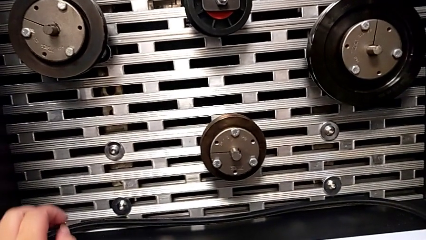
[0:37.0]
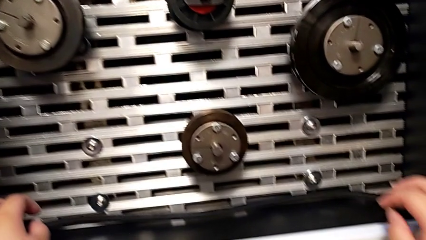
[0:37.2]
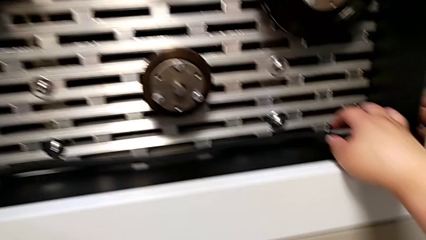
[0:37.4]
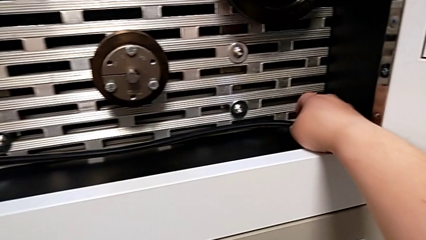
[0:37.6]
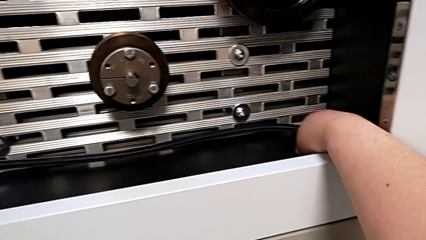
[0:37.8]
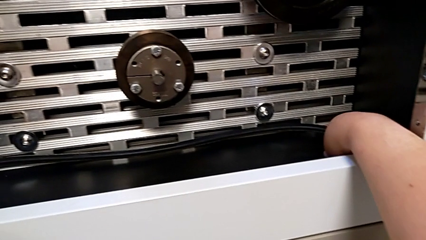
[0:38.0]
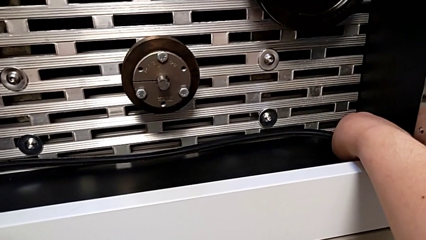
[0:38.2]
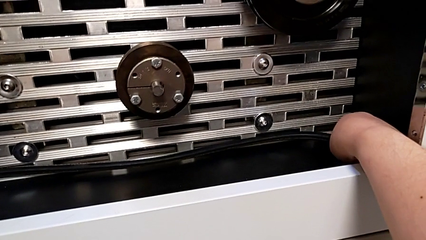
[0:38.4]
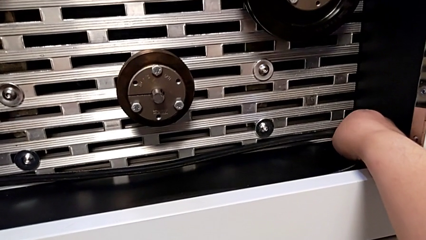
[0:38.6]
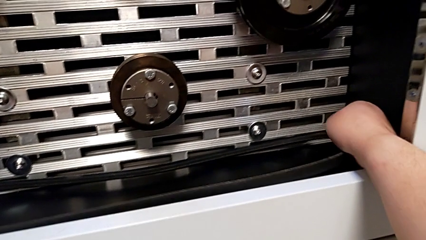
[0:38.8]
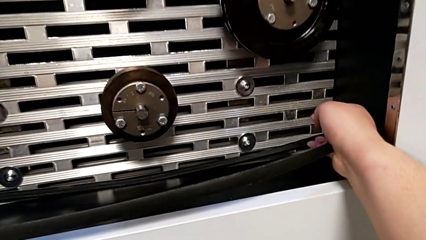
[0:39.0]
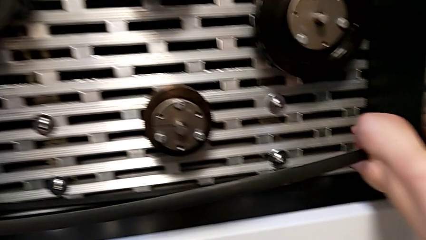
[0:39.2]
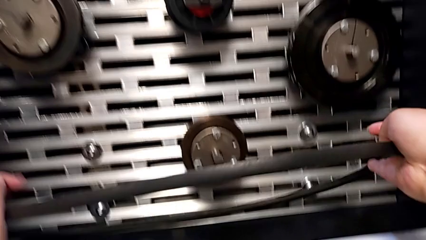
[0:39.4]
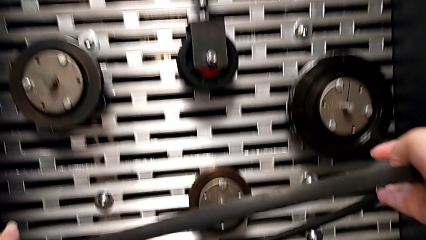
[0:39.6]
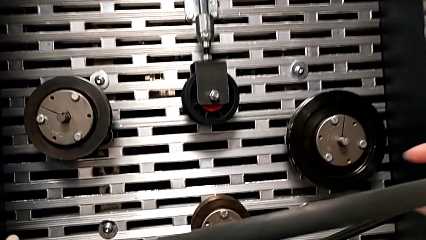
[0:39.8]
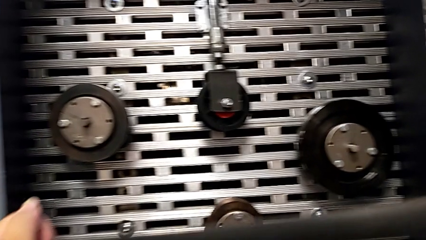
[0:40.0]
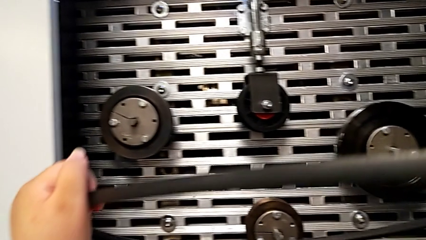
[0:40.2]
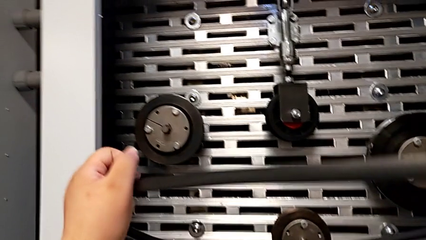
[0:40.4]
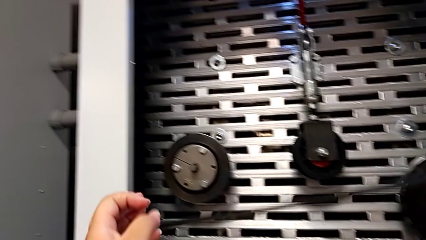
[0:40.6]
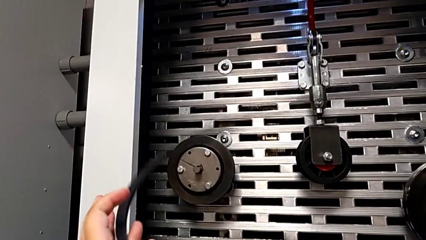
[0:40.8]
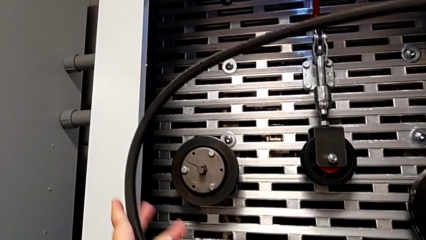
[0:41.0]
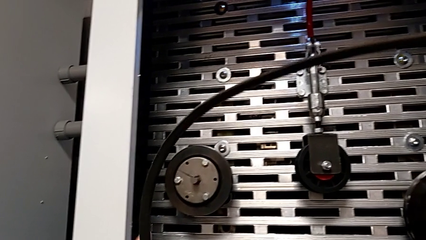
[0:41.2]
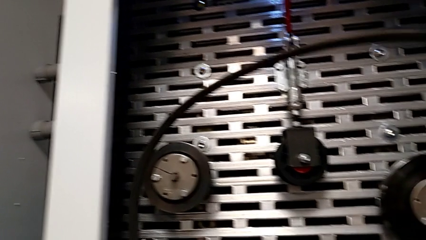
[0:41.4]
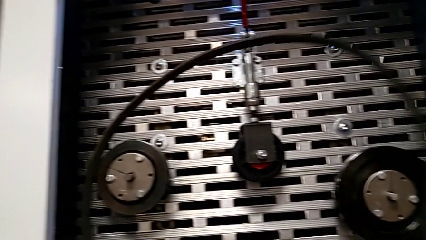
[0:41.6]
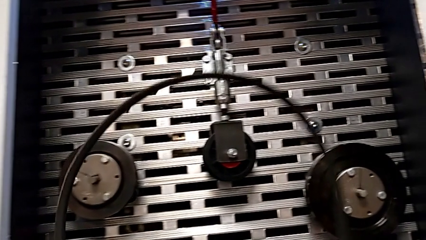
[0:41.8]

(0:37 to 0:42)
The camera wearer grabs the new belt. They grab the replacement belt and hold it.

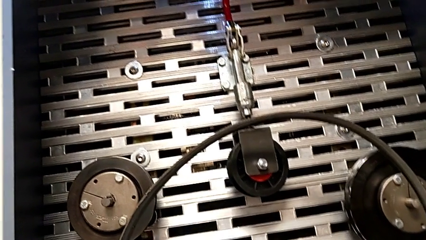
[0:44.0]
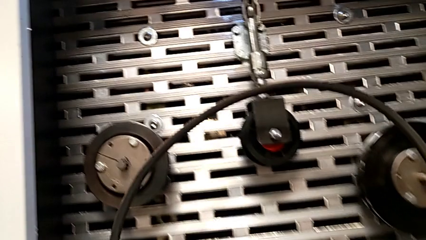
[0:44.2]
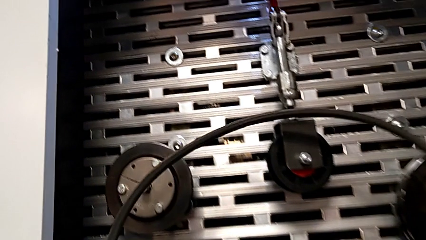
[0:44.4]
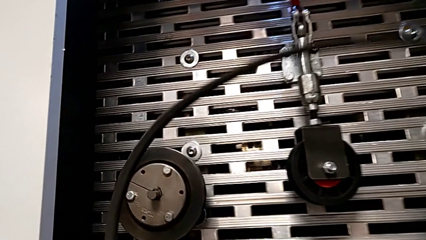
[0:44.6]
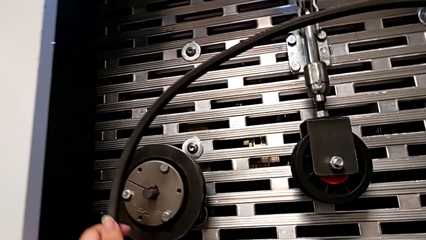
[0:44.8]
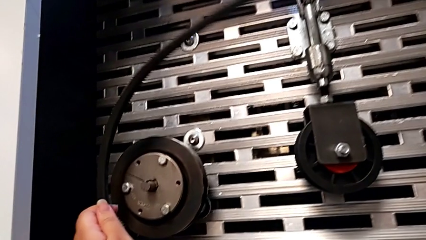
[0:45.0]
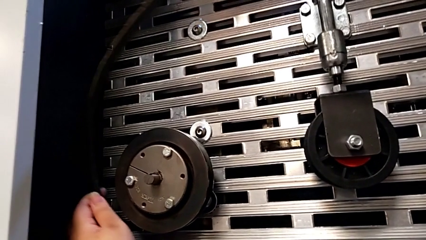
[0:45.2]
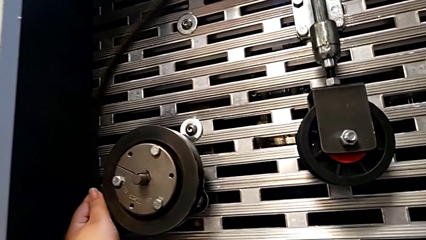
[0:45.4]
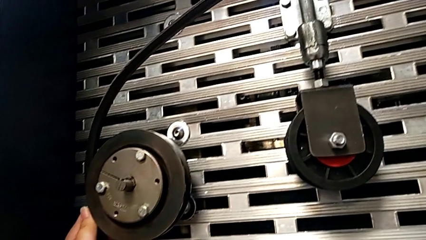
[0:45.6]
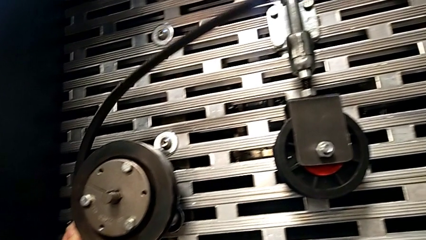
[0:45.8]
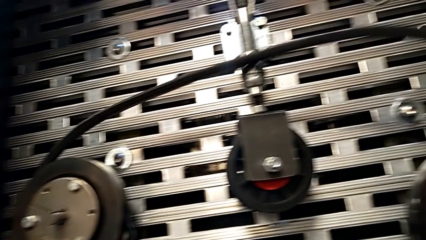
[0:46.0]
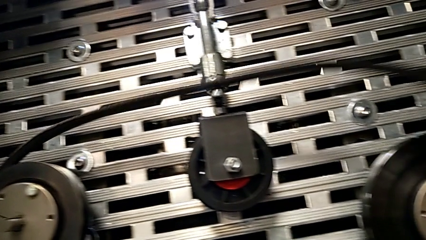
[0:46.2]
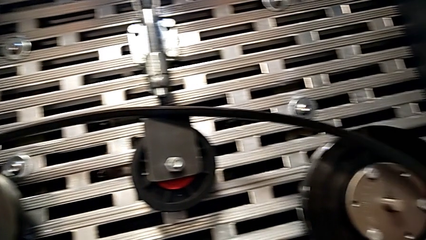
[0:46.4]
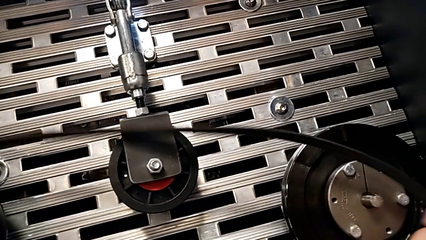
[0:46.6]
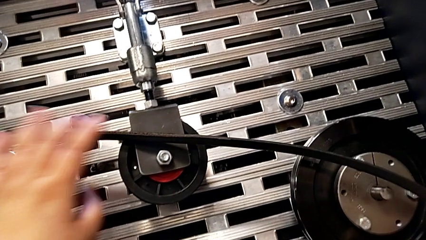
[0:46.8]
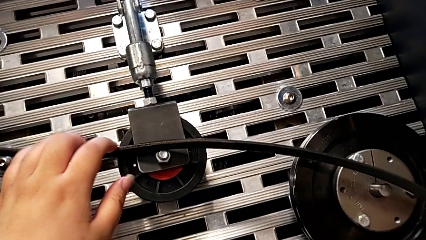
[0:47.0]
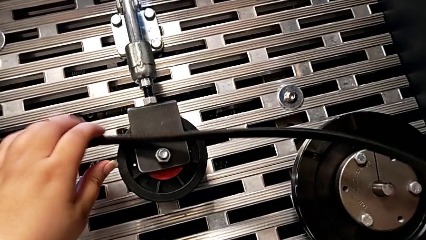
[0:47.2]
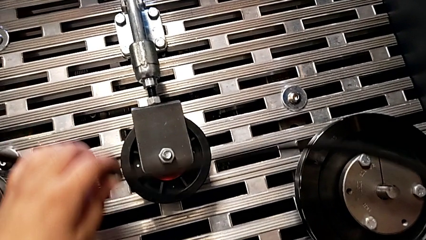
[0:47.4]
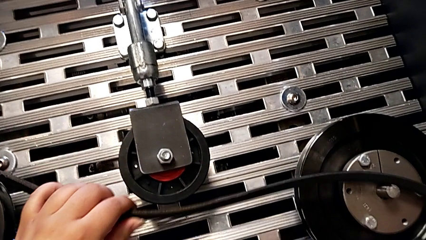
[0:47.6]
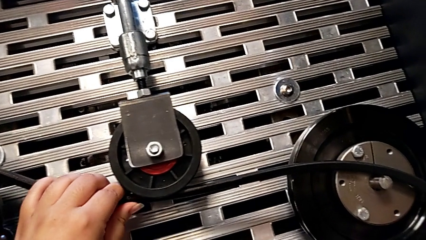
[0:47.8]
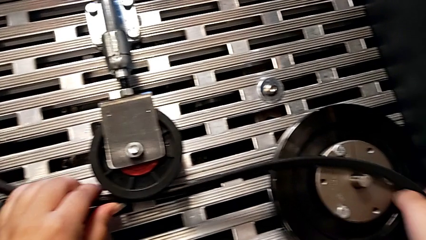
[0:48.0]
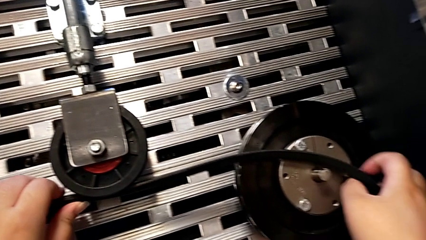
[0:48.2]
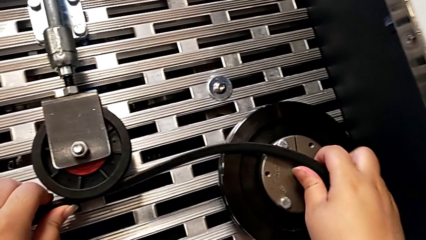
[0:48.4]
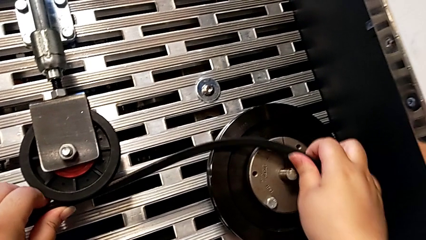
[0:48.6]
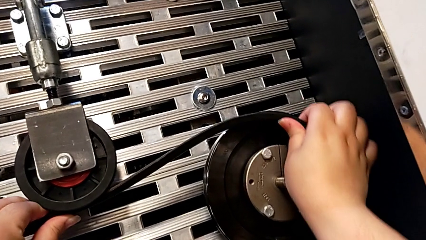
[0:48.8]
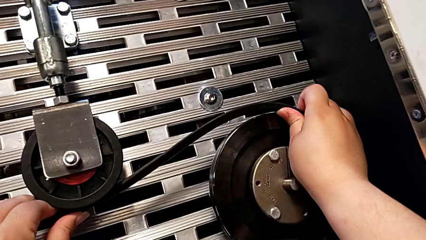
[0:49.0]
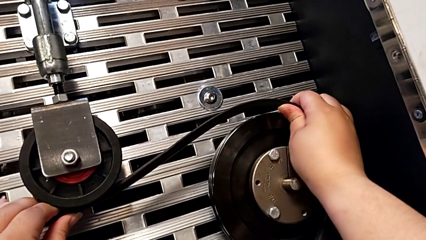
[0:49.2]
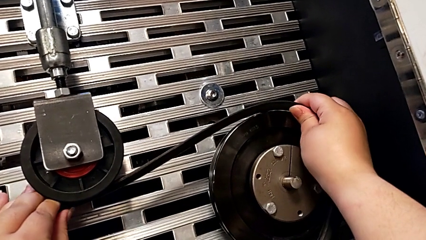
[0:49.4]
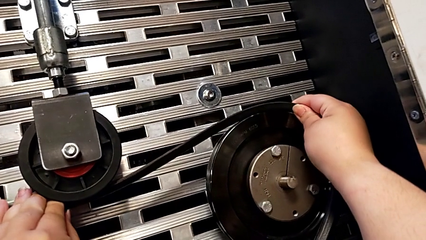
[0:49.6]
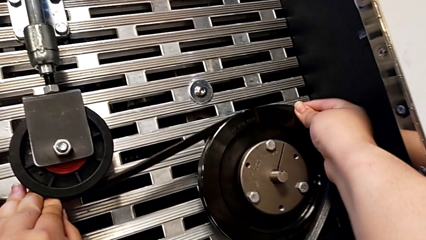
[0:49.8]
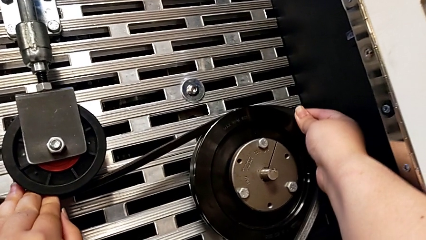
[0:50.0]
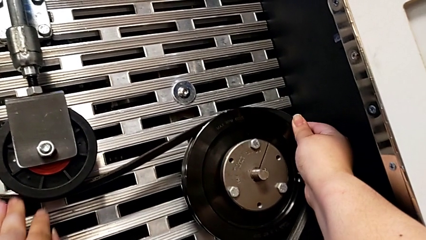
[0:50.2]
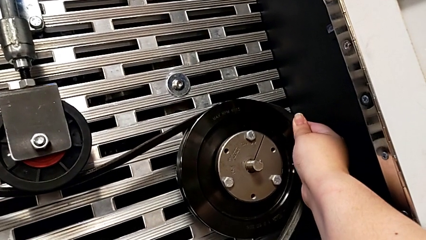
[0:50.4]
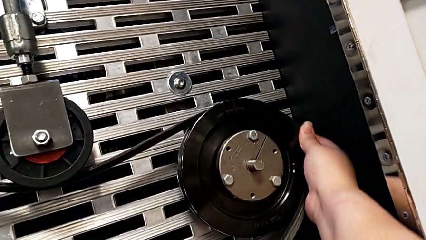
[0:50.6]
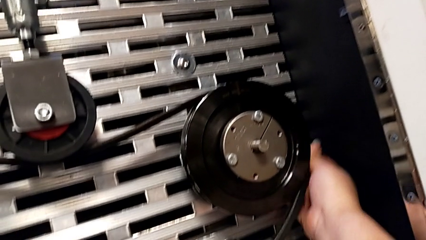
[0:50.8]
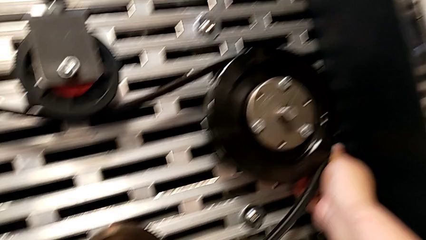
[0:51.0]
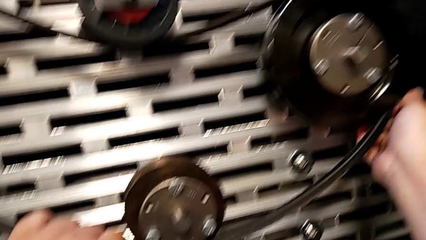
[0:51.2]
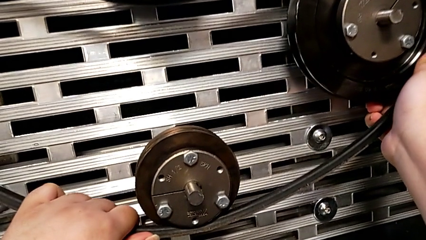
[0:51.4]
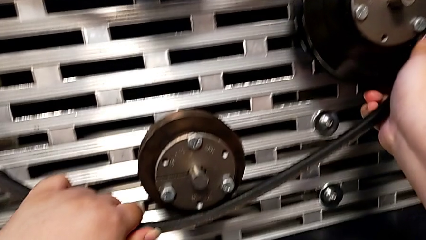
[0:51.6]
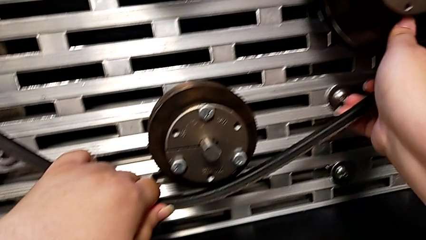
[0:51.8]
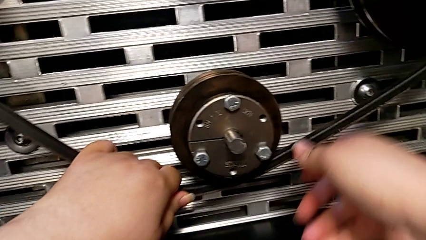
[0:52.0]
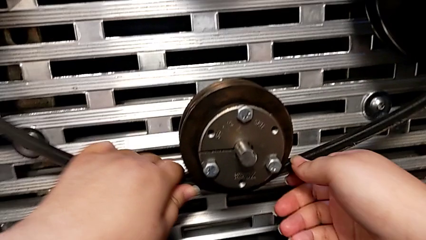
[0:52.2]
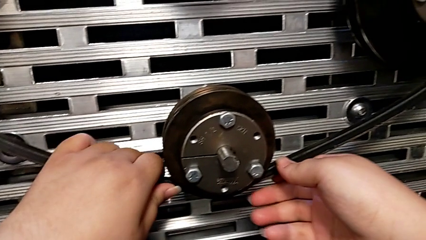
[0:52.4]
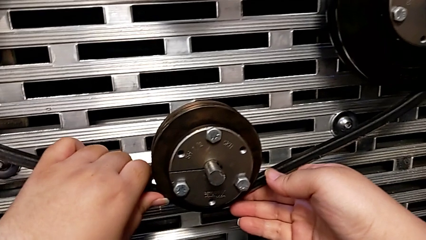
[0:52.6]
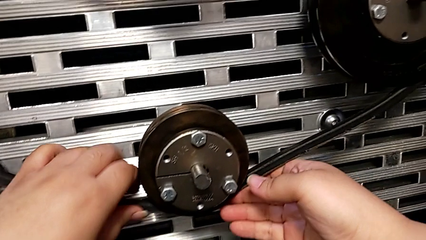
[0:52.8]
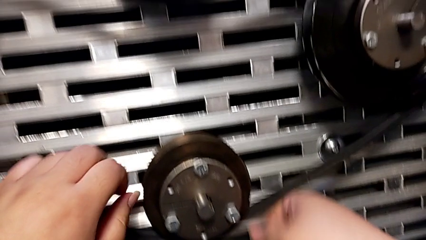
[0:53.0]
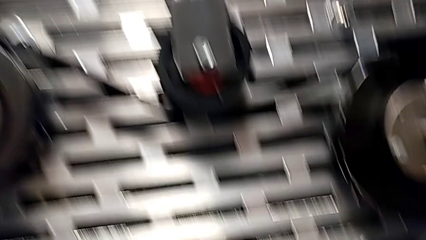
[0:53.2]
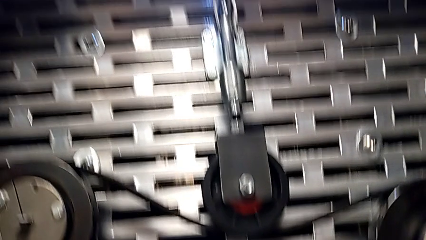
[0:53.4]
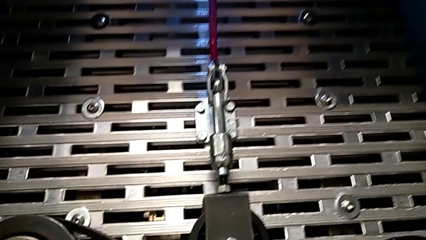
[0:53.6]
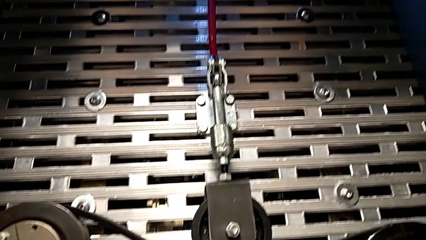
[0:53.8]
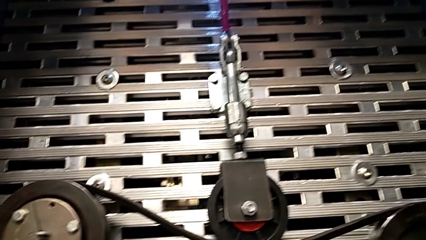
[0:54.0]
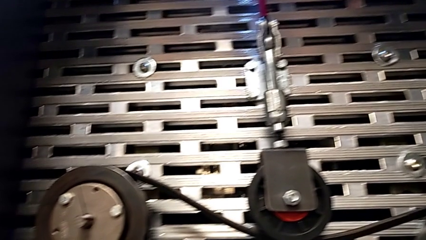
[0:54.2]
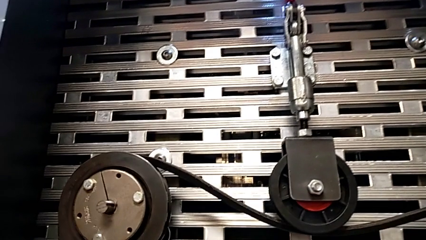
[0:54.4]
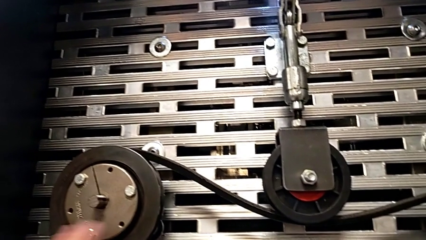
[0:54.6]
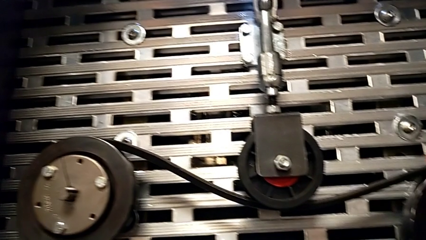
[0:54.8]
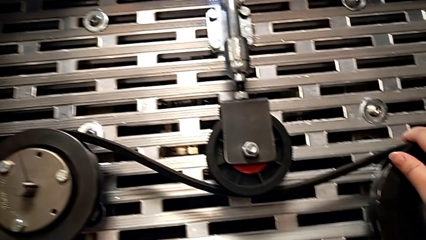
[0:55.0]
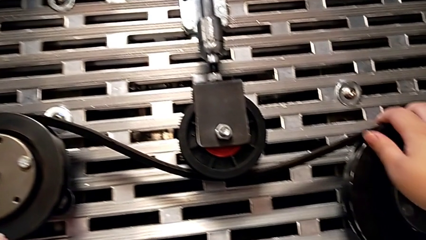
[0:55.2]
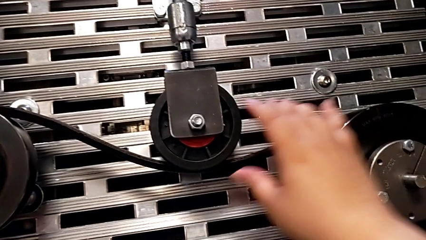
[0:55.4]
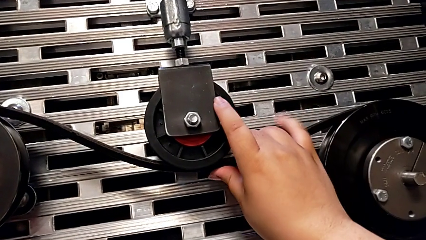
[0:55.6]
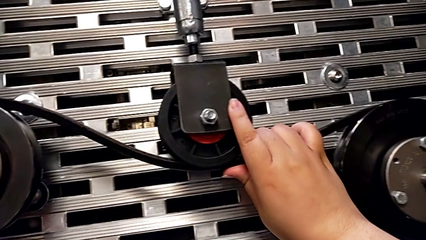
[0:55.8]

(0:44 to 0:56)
The camera wearer is assembling the replacement belt on the rotary wheel. They hold the belt and assemble the new belt.
